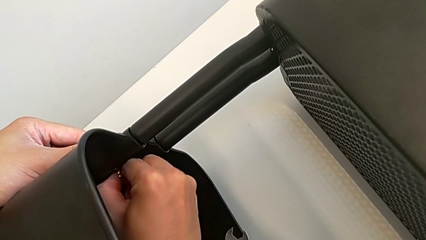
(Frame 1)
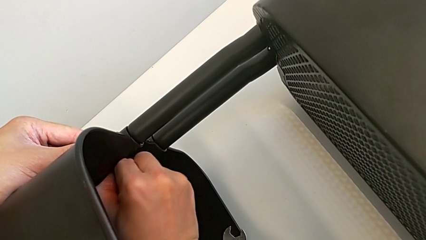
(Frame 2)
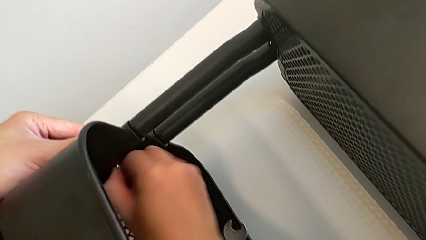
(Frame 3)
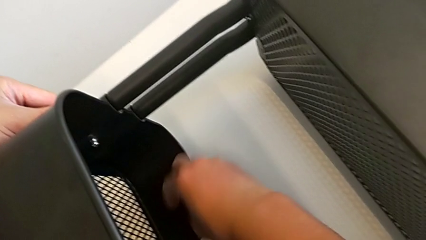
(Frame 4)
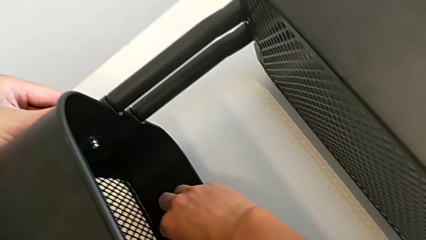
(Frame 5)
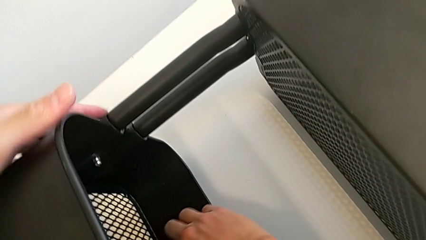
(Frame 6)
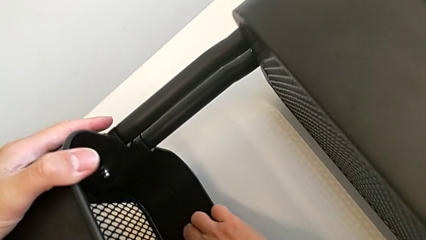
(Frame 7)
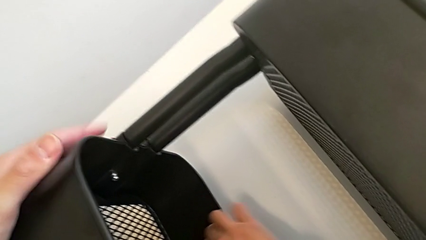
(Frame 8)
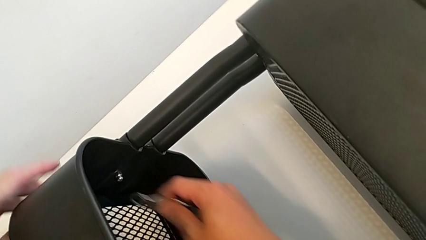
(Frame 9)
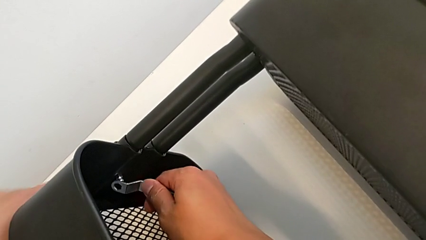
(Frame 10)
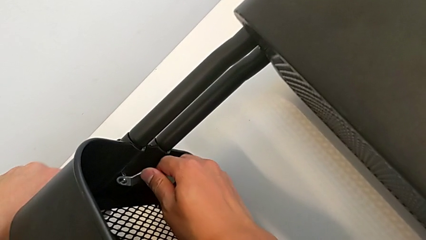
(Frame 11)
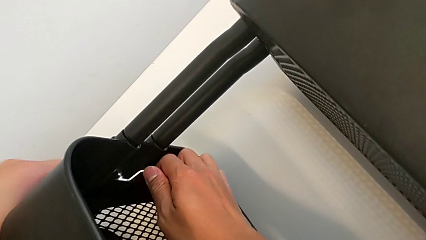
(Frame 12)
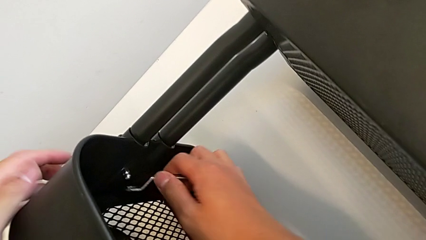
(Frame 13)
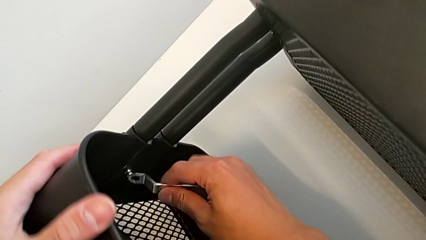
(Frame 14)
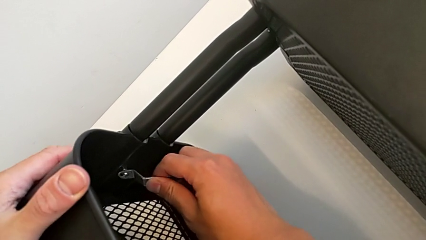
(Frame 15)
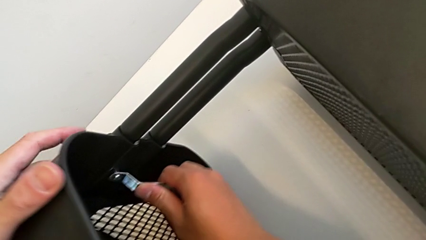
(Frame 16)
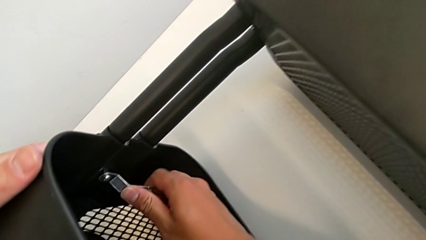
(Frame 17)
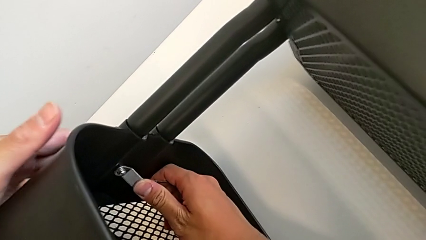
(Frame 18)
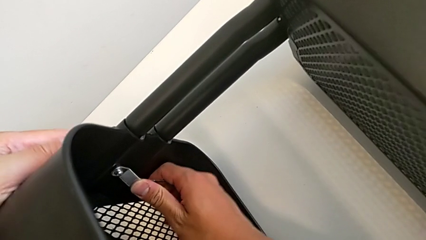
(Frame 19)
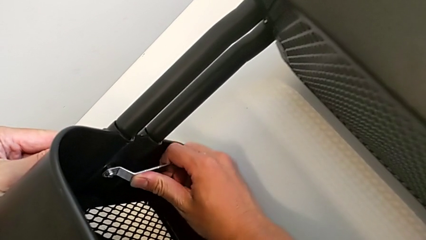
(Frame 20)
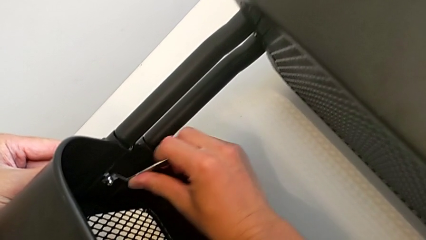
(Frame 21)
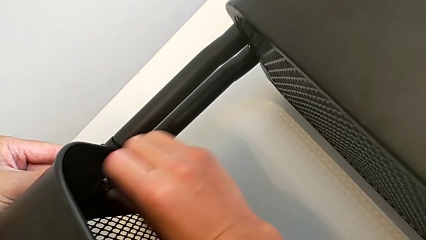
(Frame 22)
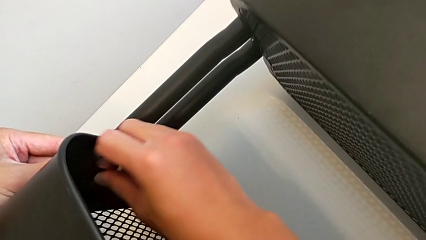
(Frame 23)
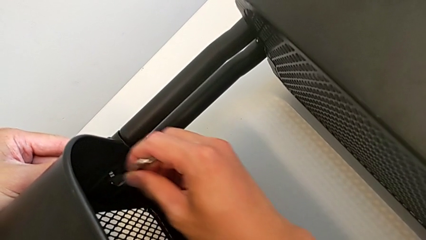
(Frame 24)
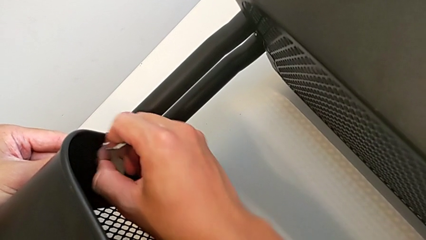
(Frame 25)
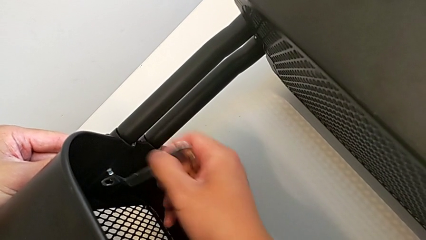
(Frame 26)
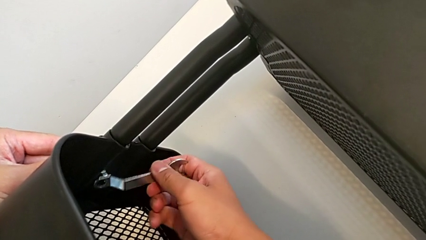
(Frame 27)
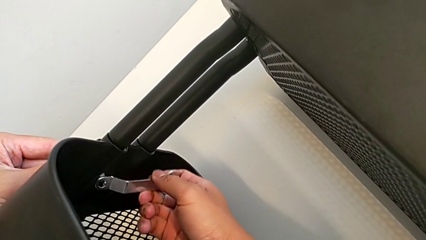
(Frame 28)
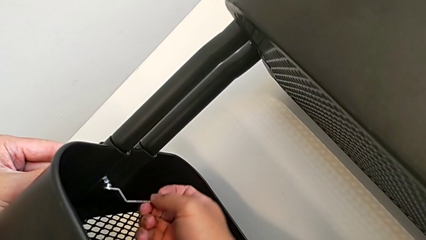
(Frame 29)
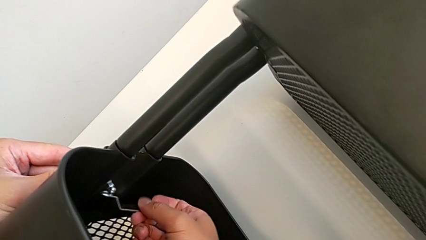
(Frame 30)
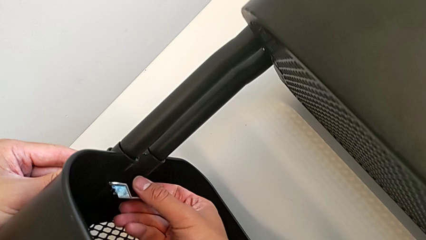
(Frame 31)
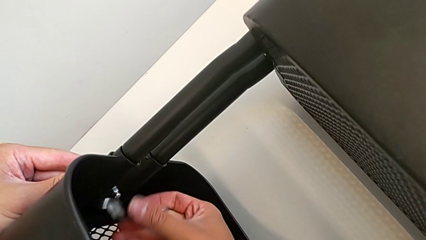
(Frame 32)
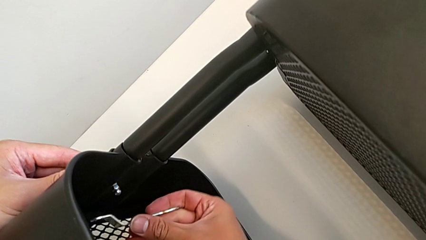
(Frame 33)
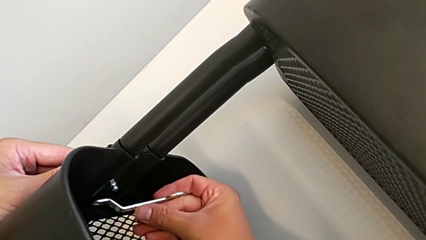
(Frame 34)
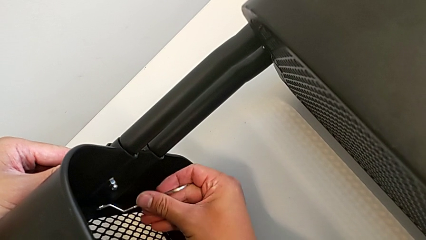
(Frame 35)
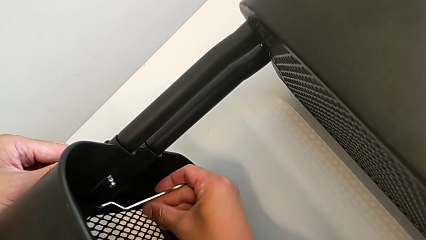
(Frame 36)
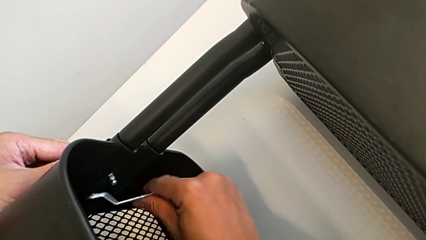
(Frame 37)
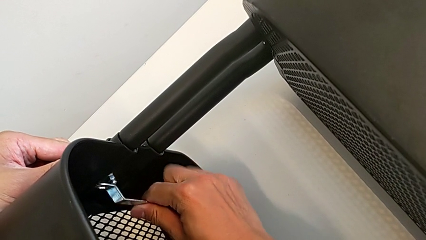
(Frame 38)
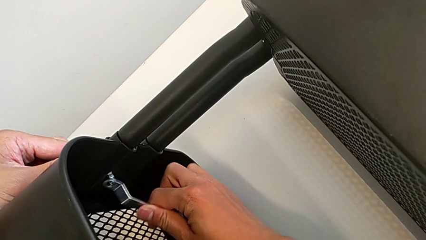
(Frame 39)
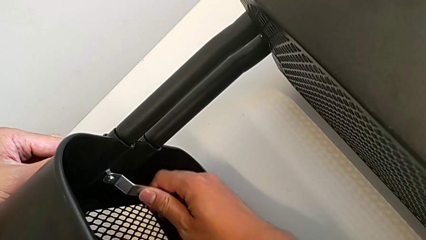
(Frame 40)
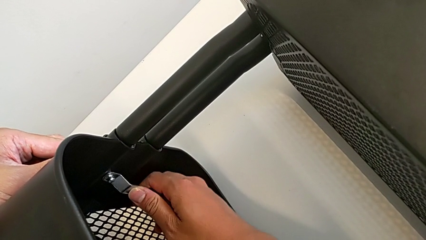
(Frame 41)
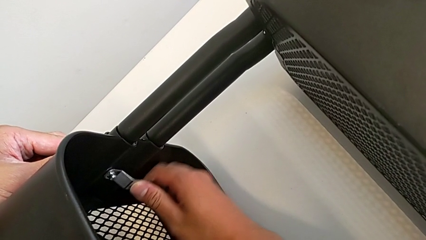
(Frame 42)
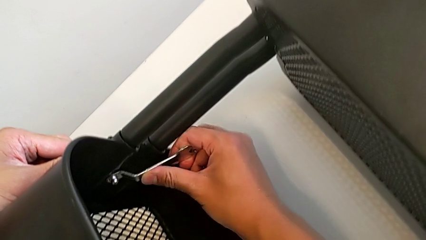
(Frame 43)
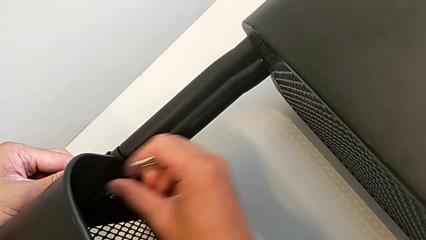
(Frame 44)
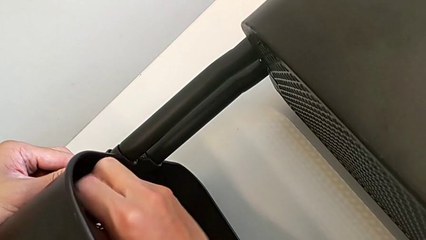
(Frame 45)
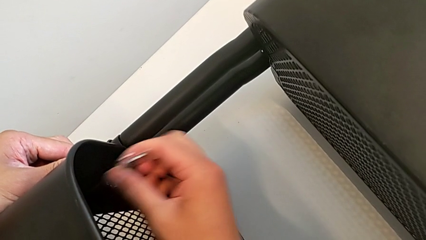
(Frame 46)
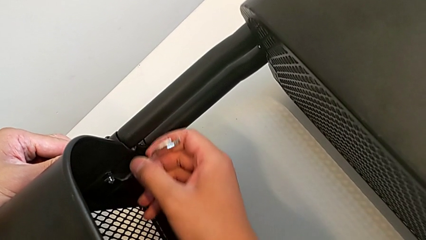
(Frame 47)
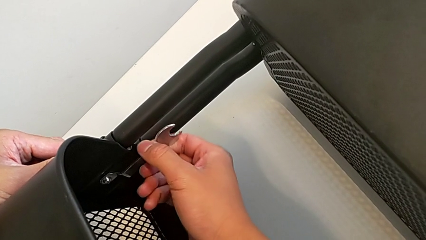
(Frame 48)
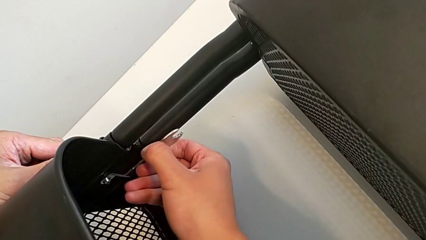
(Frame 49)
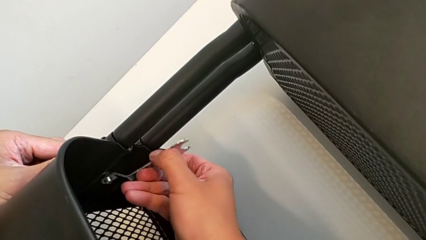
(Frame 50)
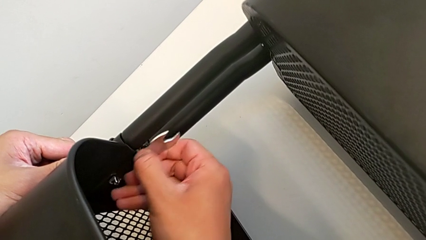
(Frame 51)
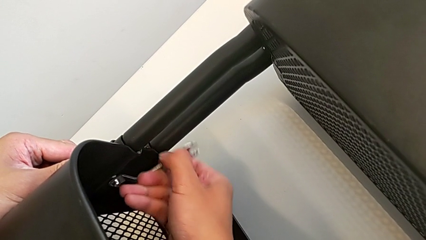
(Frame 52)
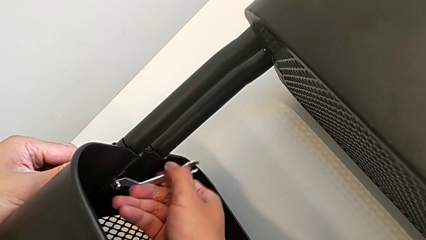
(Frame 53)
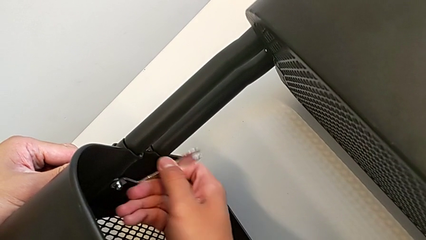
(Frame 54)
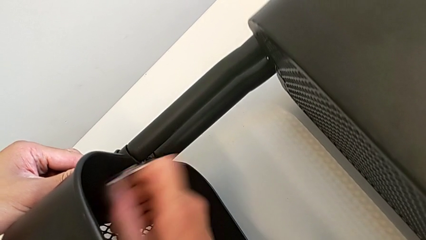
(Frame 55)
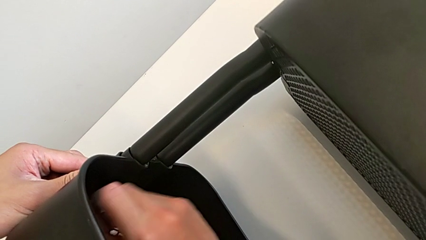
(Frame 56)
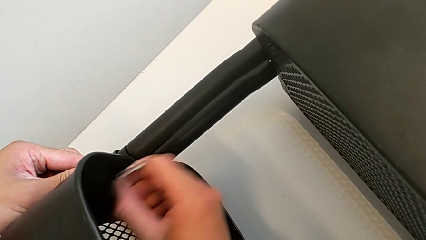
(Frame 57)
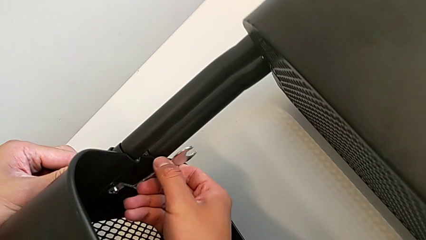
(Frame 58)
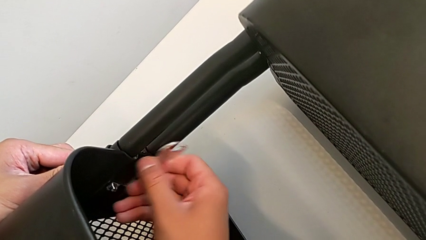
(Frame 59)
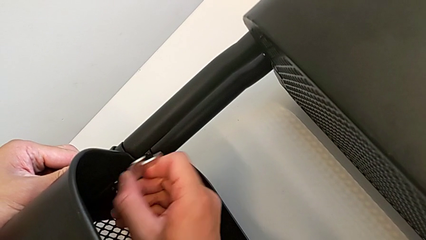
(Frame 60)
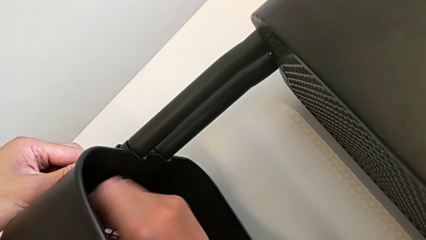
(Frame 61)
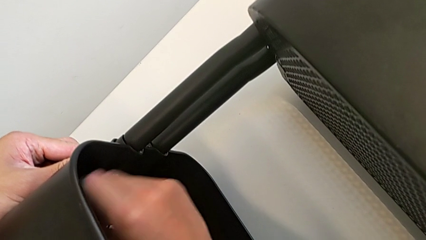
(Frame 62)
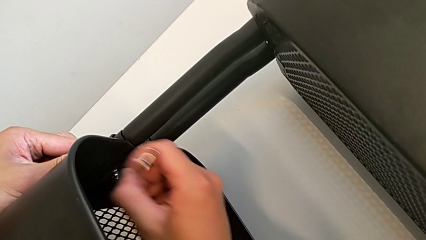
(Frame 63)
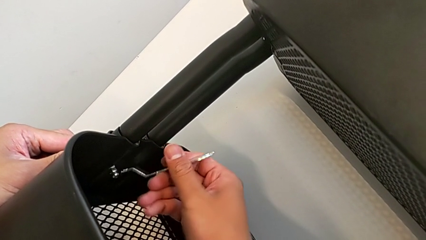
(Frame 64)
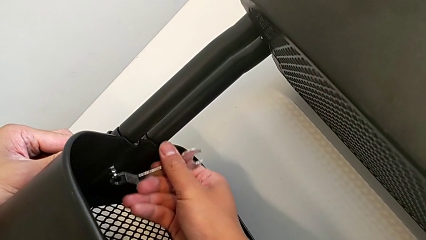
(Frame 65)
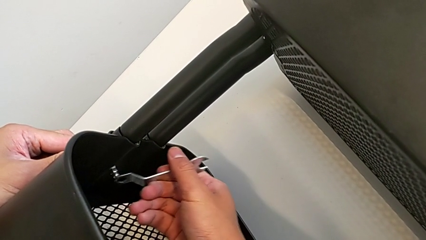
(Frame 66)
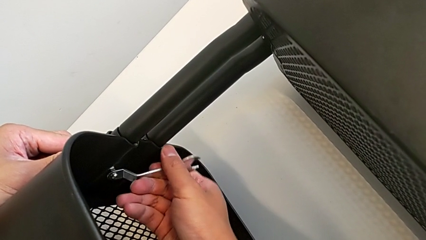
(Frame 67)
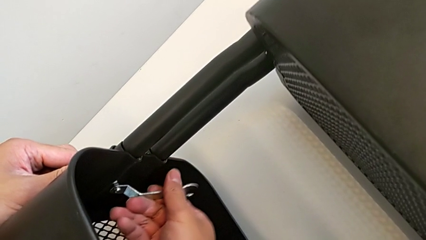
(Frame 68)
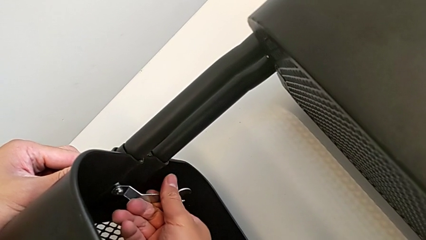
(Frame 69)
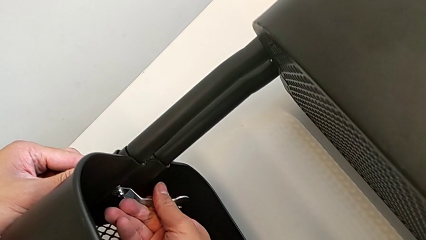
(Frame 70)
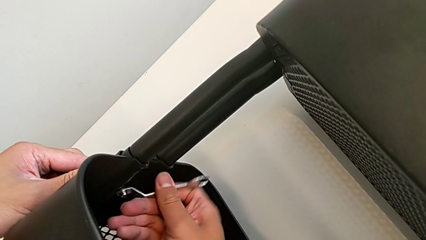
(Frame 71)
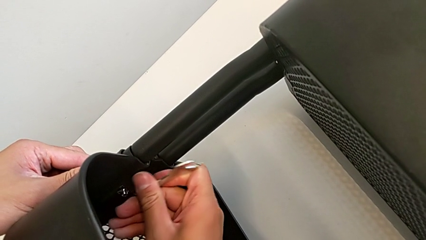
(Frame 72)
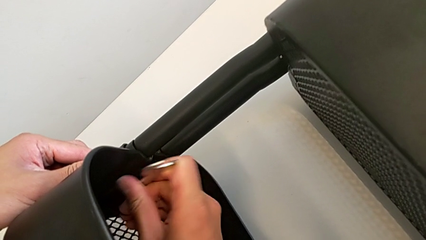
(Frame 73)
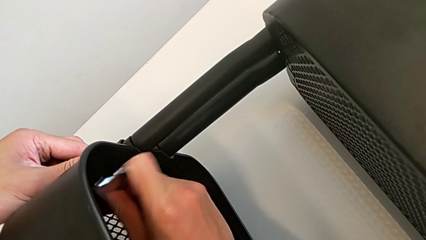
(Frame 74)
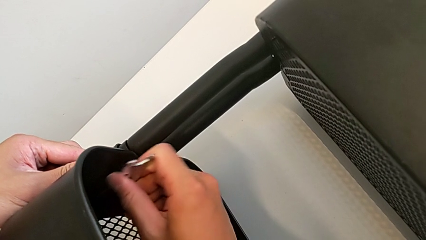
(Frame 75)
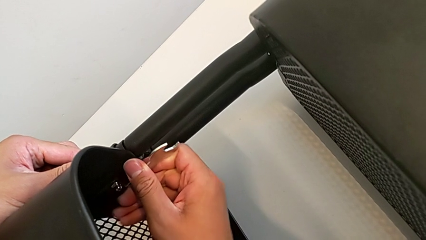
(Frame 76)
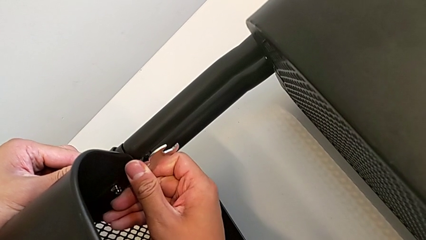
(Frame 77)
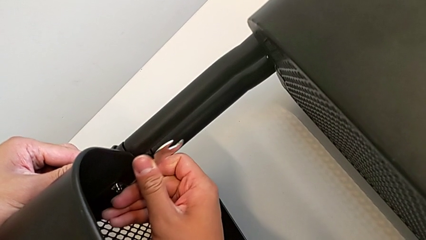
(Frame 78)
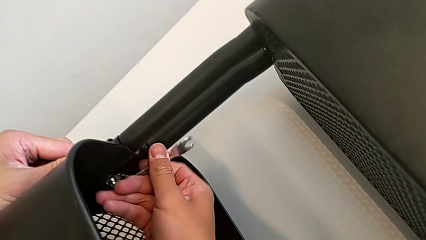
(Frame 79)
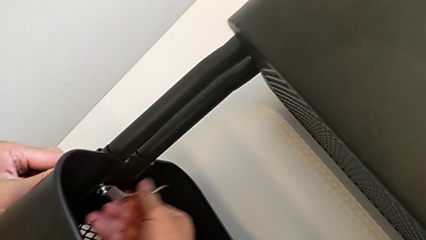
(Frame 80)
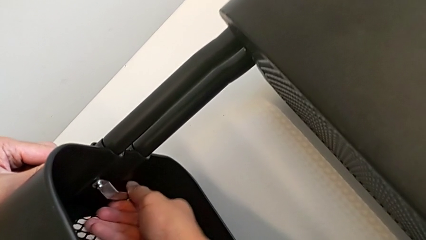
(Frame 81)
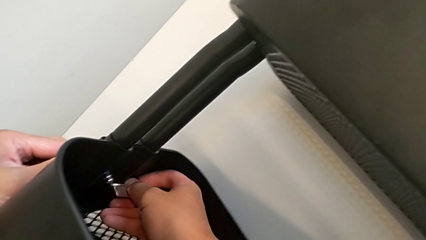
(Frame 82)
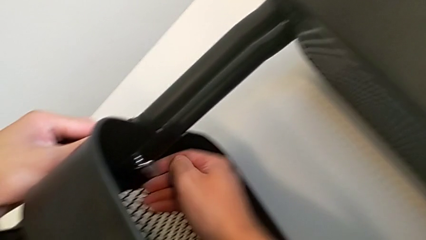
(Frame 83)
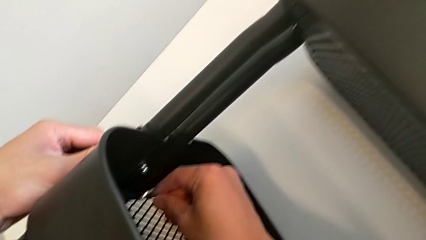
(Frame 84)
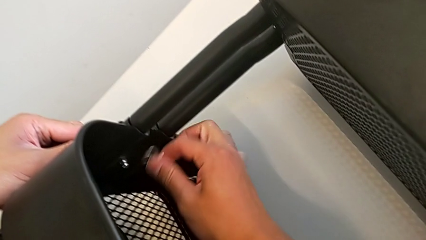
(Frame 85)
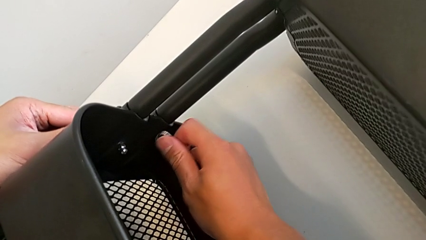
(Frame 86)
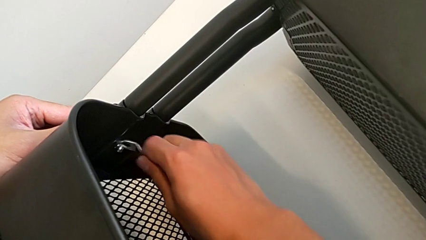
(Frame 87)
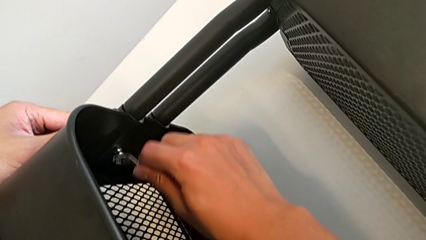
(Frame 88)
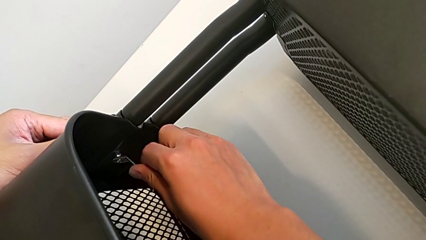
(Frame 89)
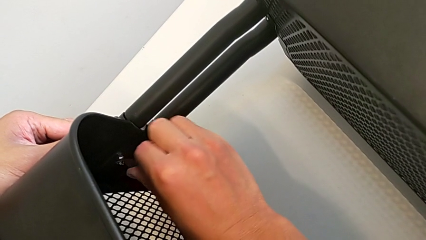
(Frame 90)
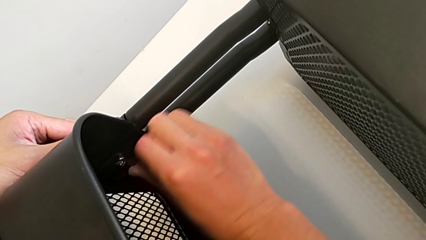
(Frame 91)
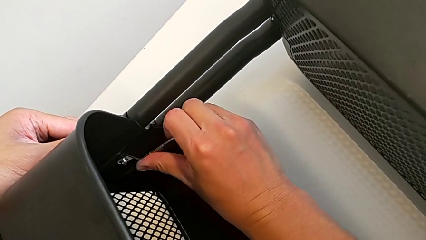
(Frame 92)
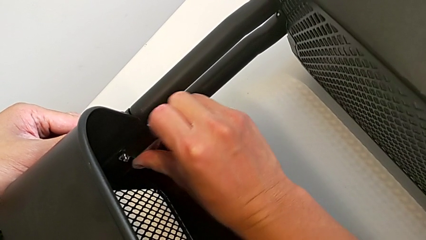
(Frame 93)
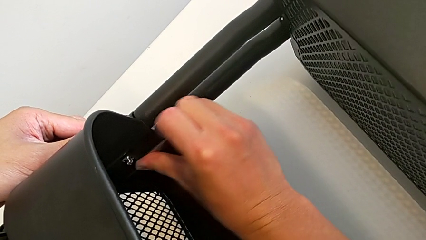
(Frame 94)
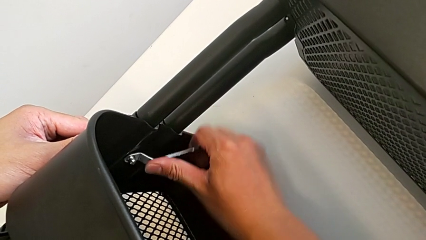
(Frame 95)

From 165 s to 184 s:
The camera wearer is trying to unscrew the middle tray of the rolling cart. They grab the hexagonal wrench, insert it and begin to unscrew the hexagon cap nut.
